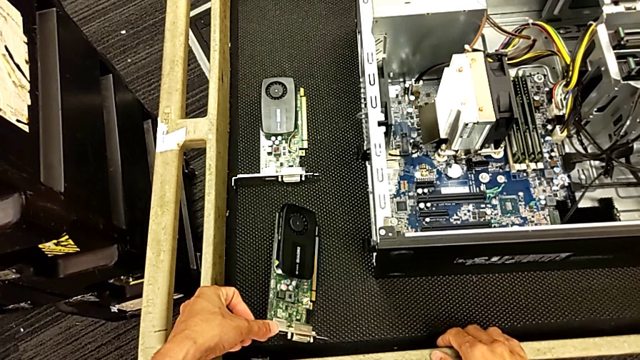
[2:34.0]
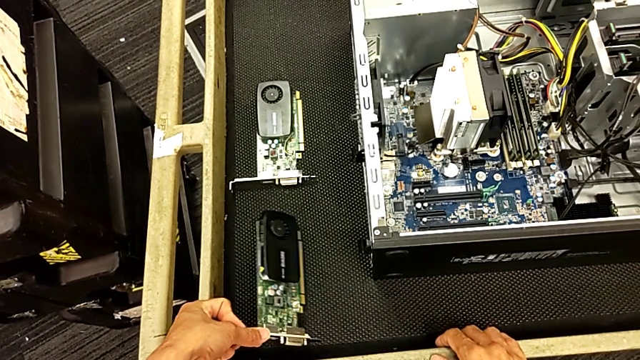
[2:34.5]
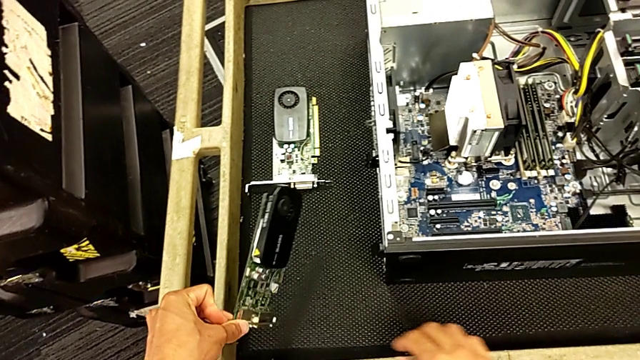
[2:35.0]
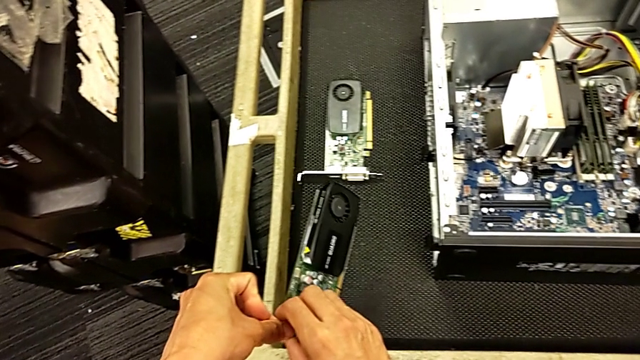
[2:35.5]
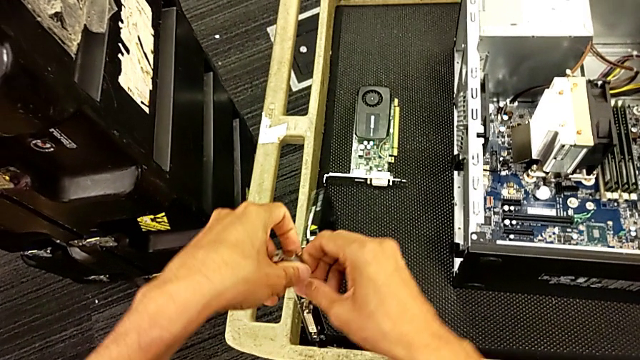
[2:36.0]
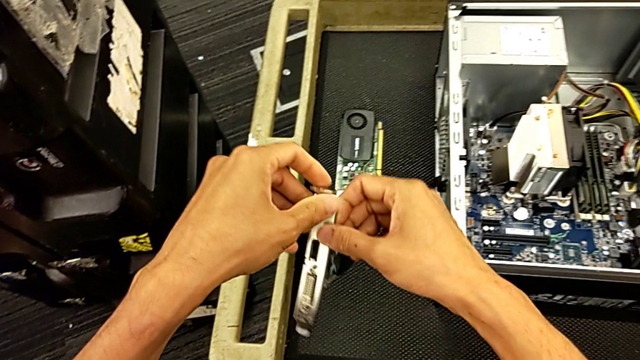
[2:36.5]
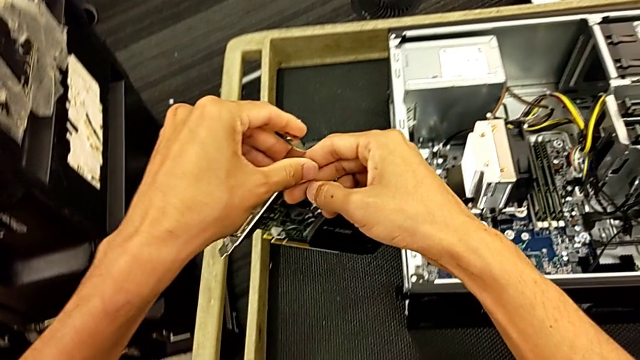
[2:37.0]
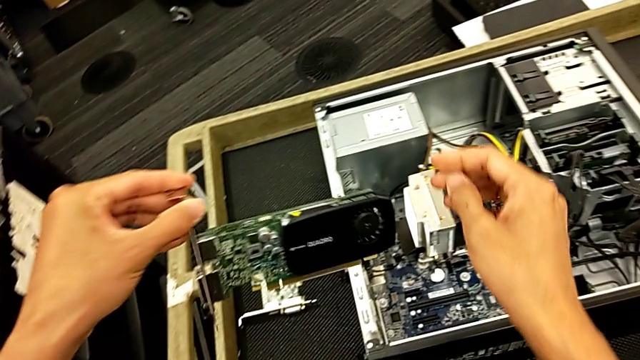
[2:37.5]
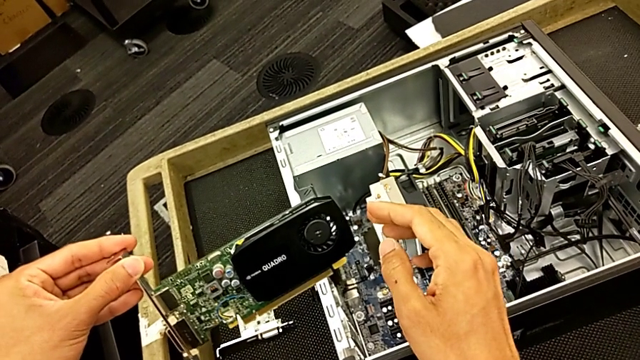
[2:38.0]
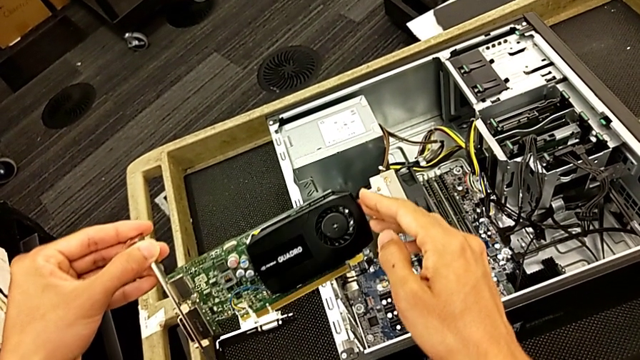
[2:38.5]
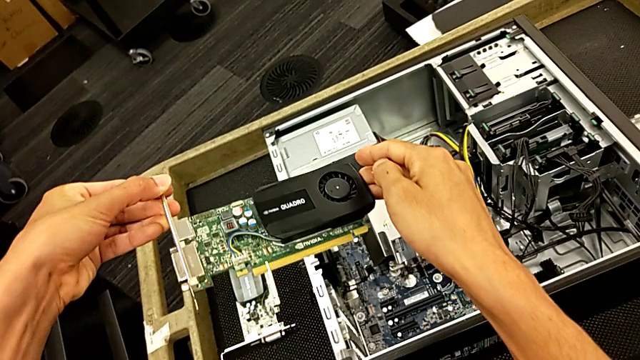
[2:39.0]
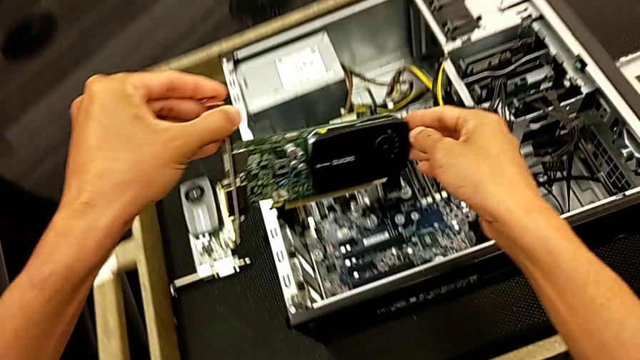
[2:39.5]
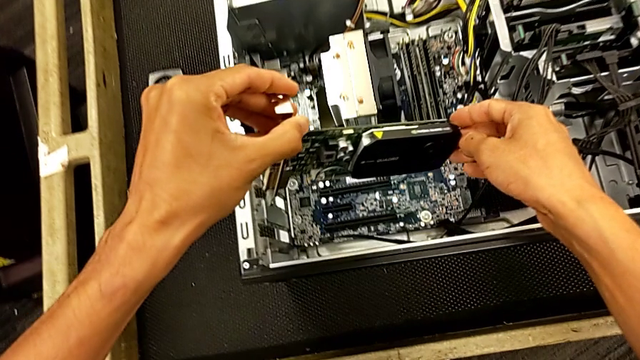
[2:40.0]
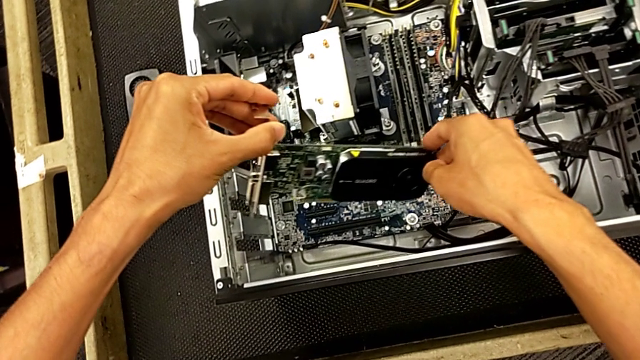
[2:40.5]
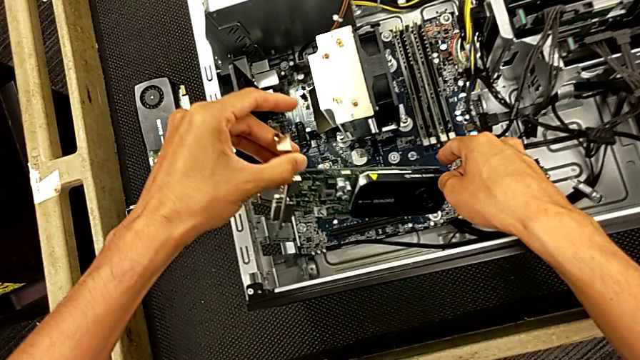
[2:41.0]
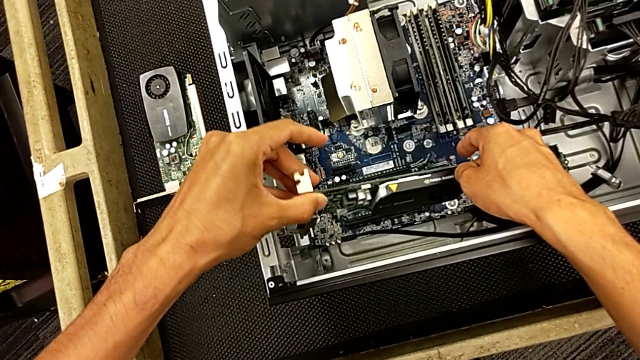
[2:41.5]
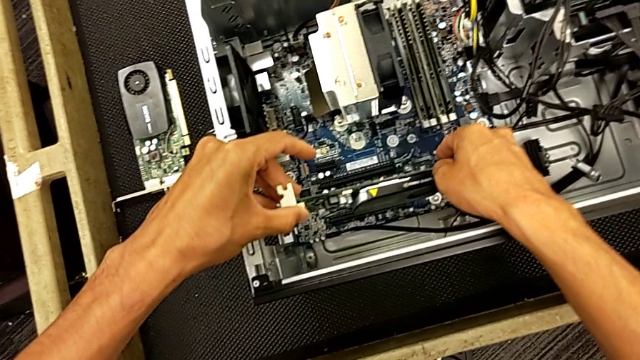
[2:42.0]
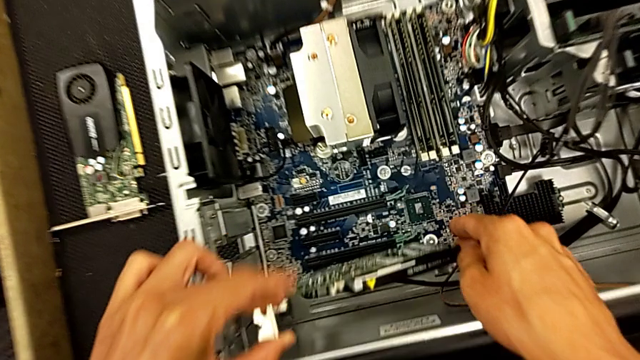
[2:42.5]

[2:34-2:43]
The camera wearer is changing the graphics card. They keep grabbing the graphic card and begin to insert the first graphic card.

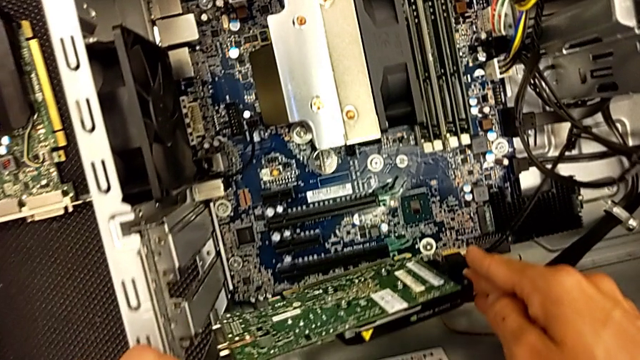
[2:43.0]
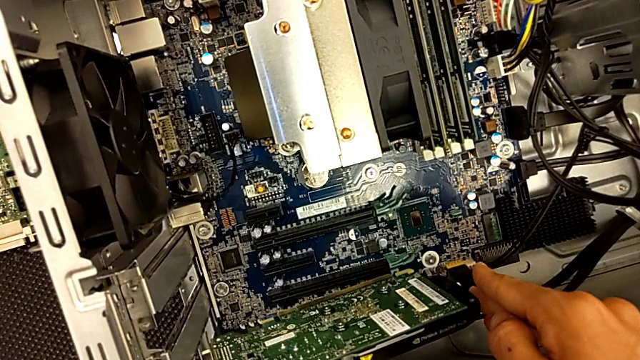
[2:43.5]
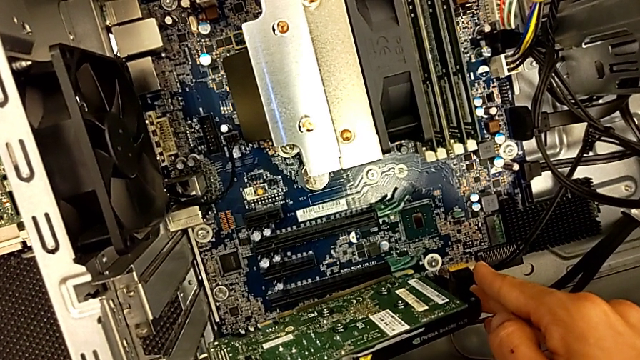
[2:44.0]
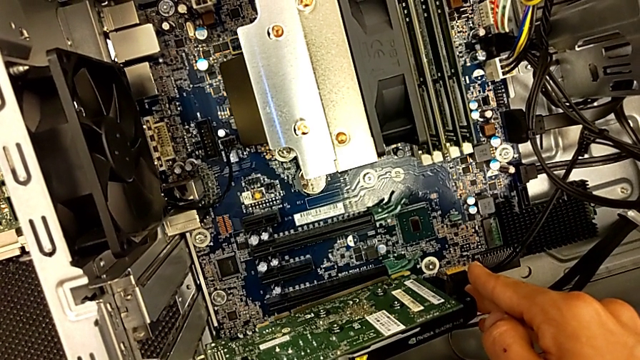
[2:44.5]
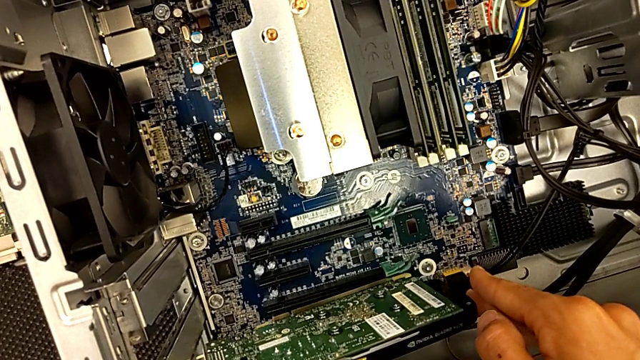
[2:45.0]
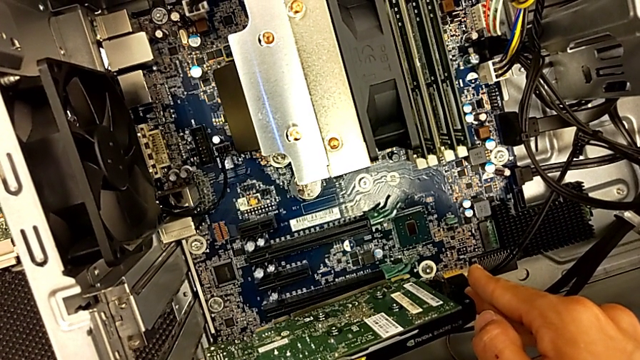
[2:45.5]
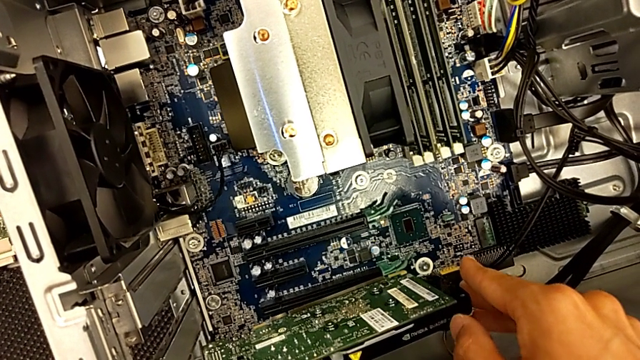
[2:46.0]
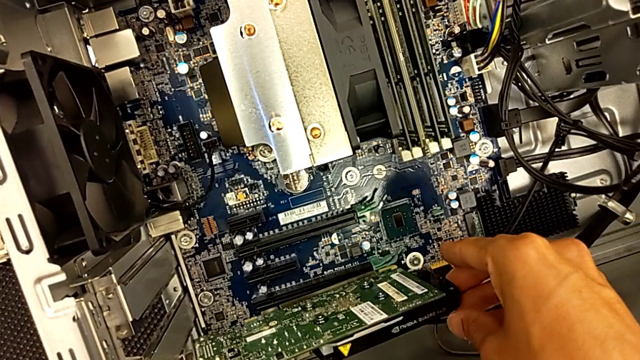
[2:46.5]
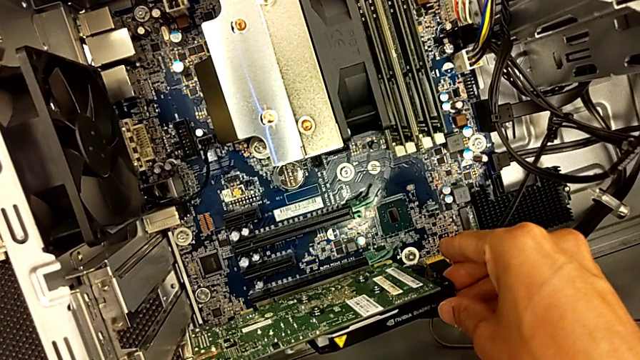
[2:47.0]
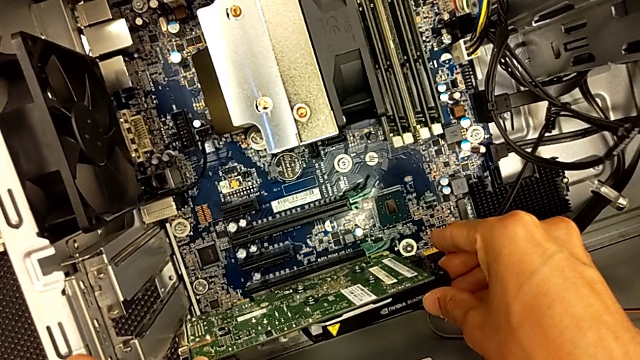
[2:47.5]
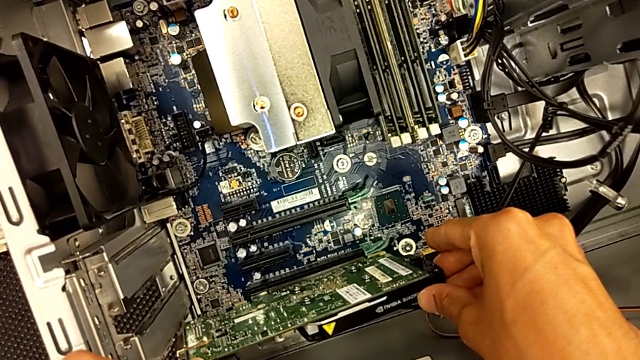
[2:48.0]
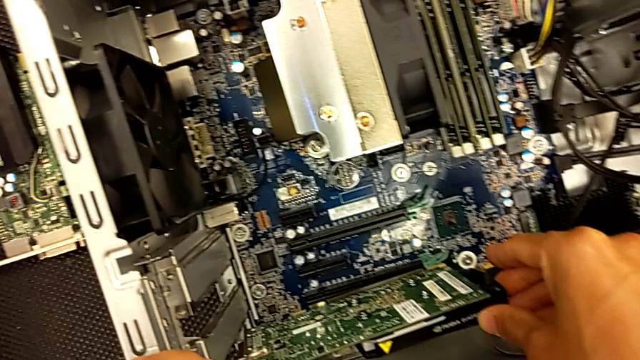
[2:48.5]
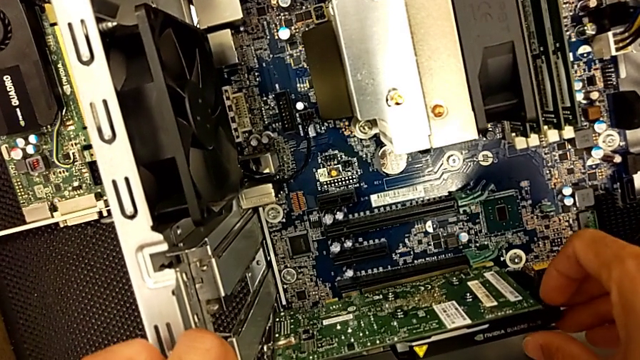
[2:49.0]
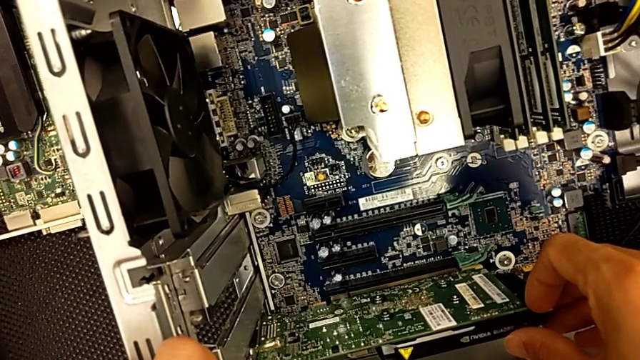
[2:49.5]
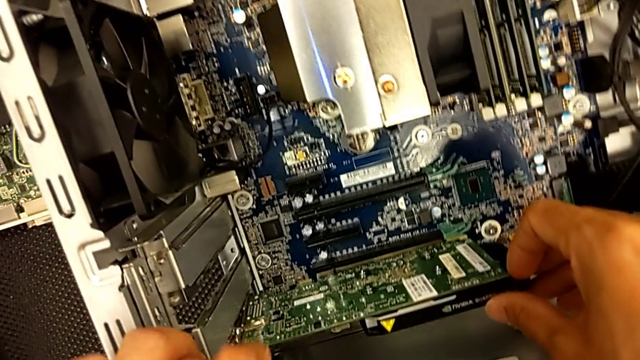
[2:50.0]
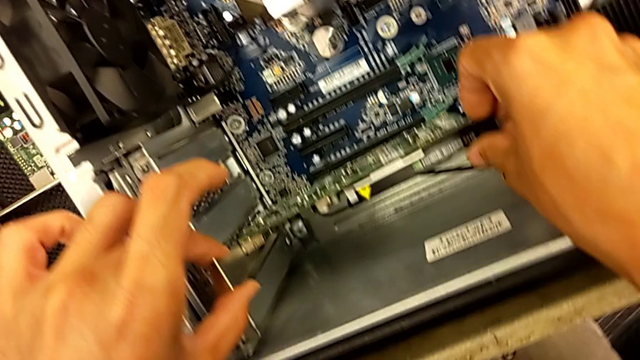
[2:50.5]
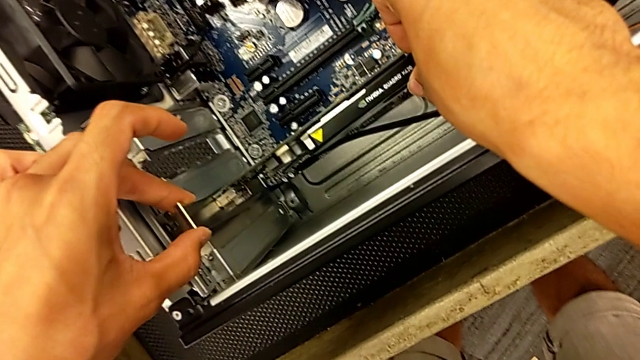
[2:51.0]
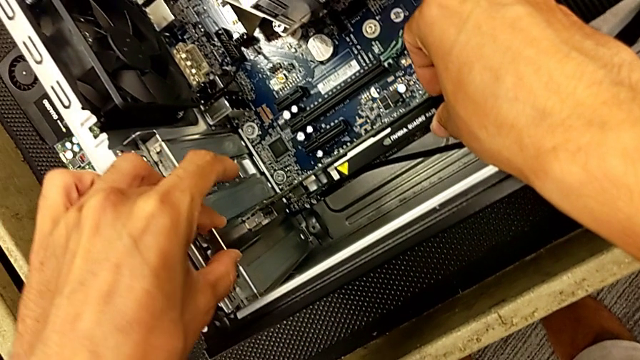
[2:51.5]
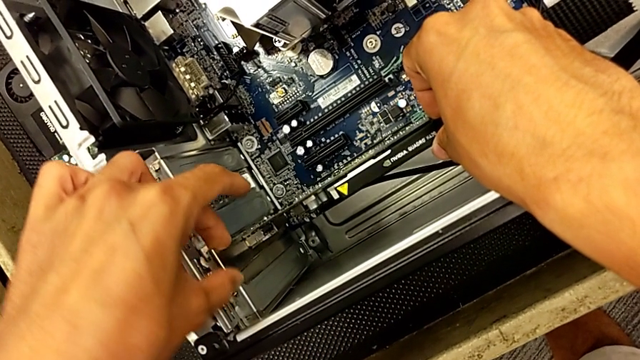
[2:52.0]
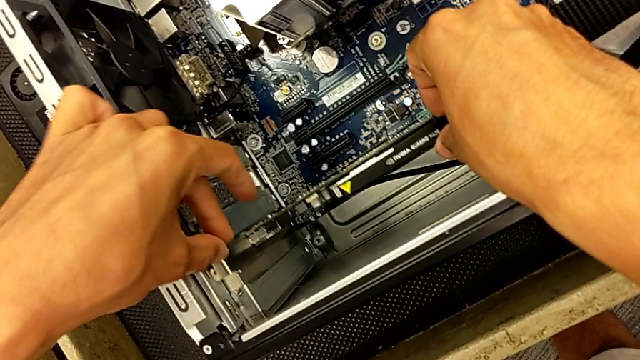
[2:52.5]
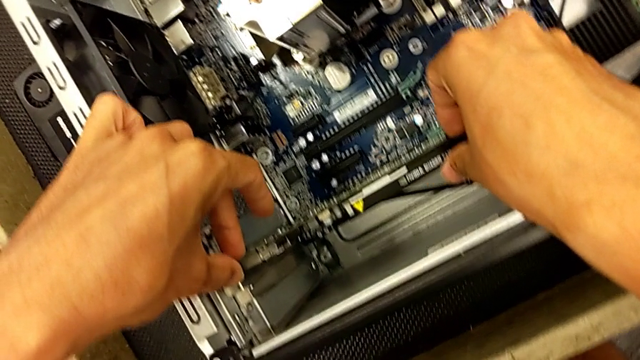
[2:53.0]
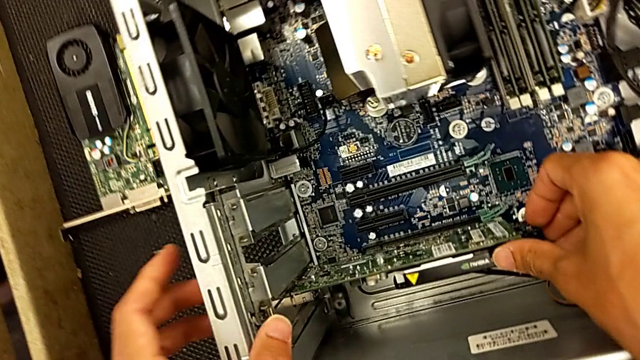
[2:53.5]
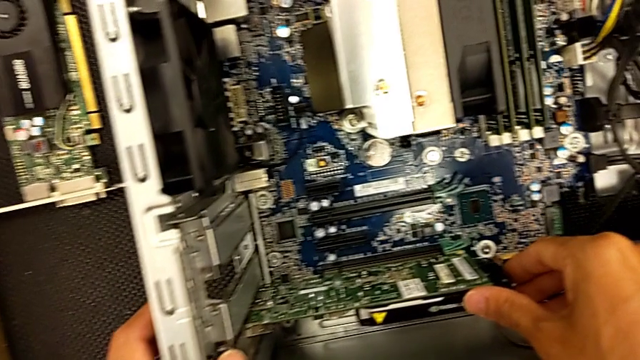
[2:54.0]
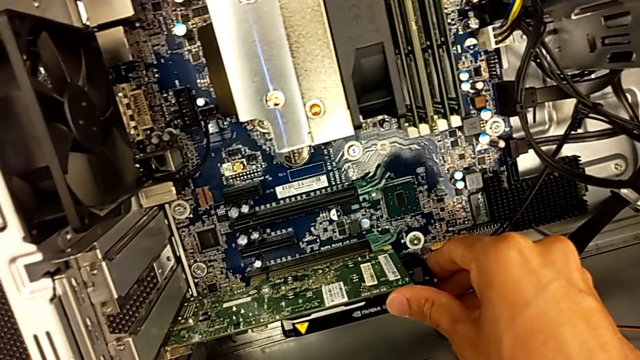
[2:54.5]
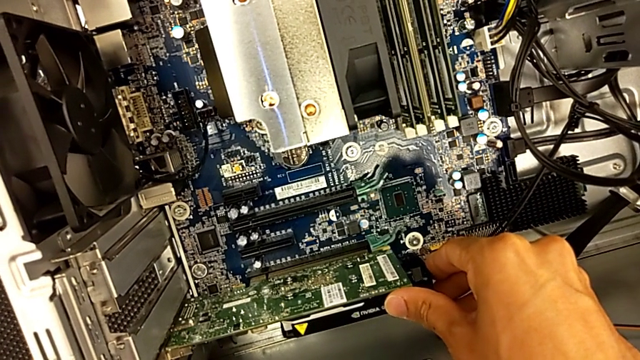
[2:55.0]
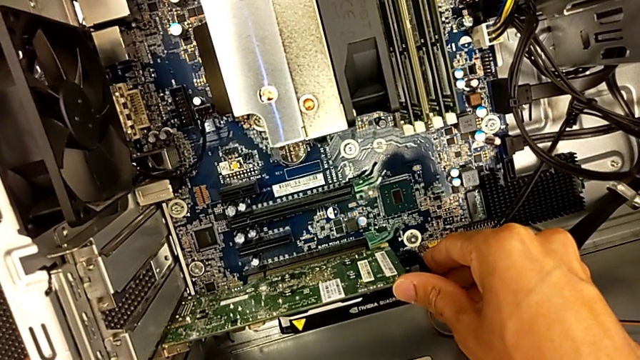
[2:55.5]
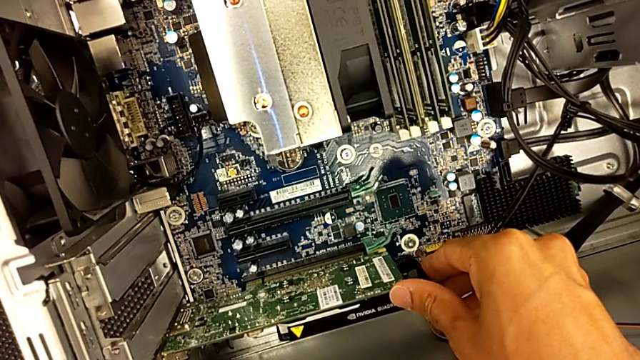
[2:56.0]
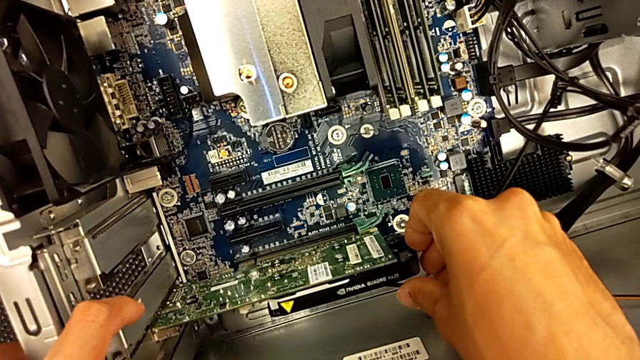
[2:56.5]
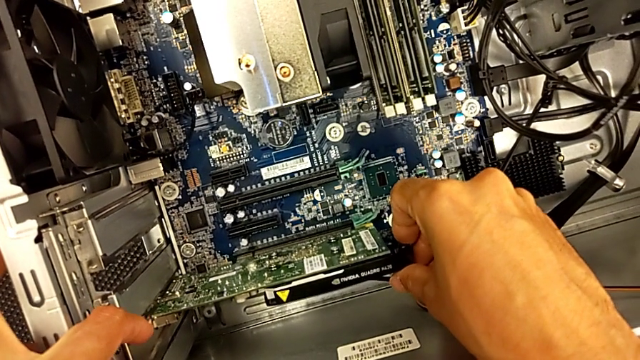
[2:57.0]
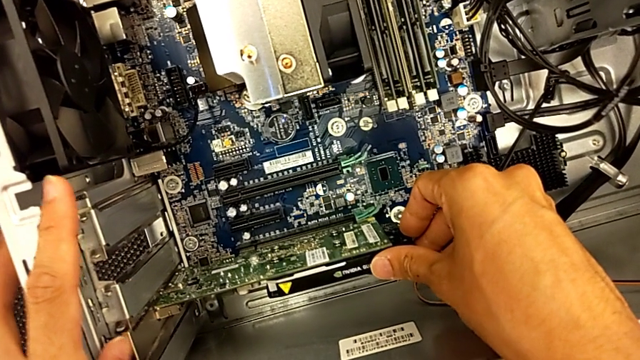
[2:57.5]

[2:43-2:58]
The camera wearer is changing the graphics card. They keep inserting the first graphic card.
